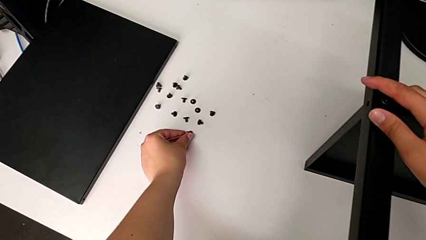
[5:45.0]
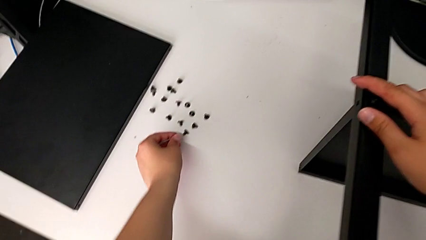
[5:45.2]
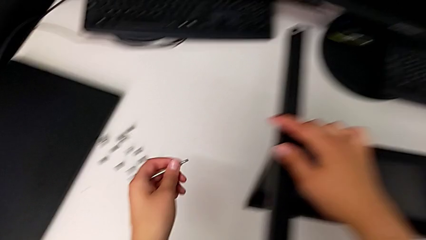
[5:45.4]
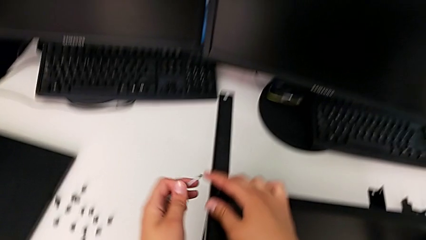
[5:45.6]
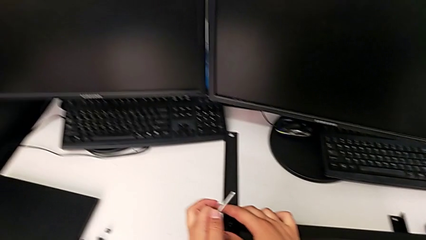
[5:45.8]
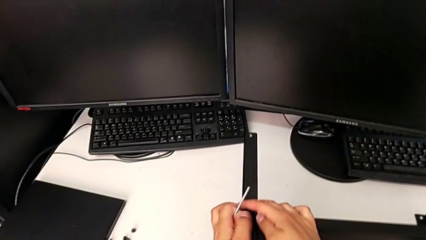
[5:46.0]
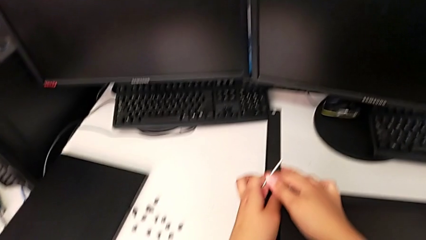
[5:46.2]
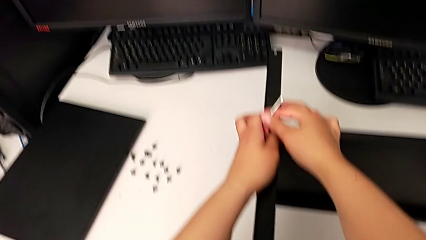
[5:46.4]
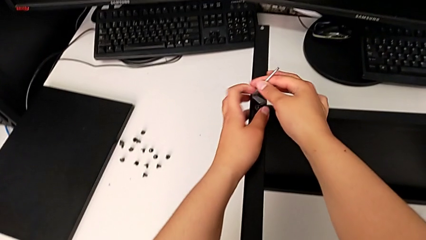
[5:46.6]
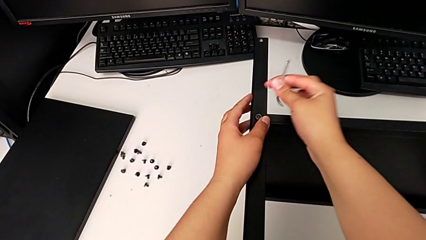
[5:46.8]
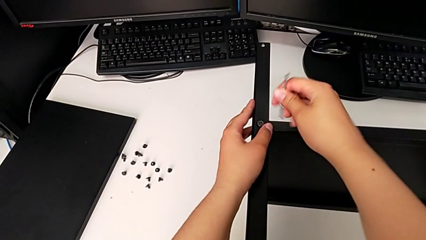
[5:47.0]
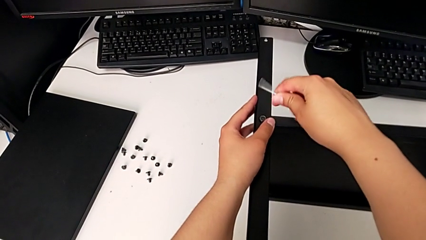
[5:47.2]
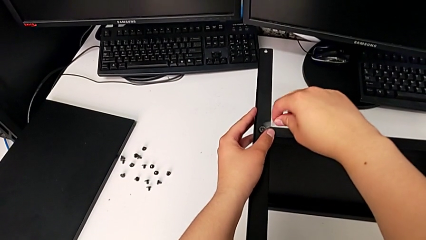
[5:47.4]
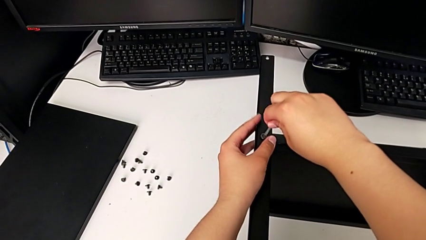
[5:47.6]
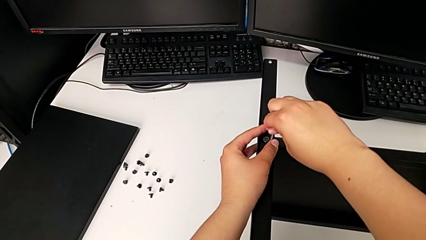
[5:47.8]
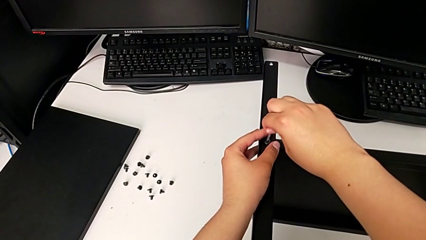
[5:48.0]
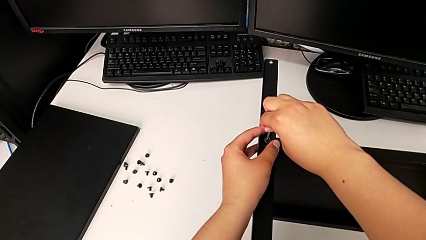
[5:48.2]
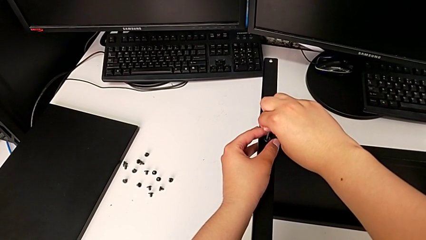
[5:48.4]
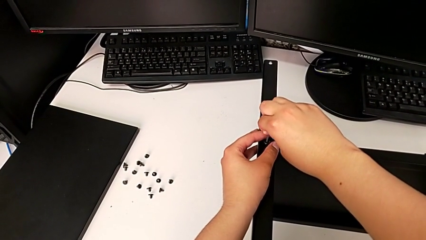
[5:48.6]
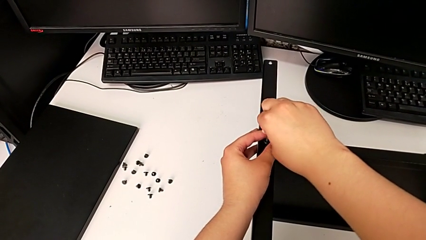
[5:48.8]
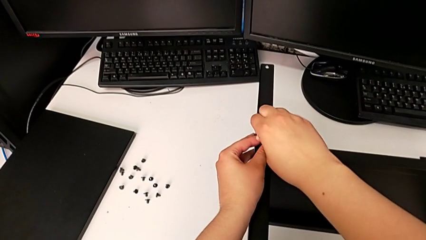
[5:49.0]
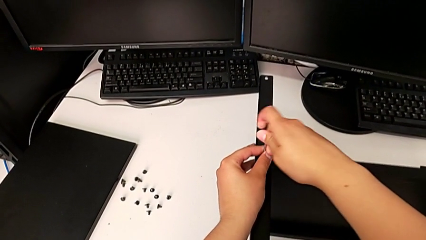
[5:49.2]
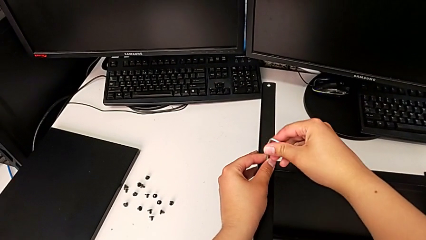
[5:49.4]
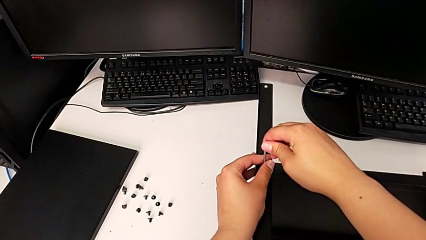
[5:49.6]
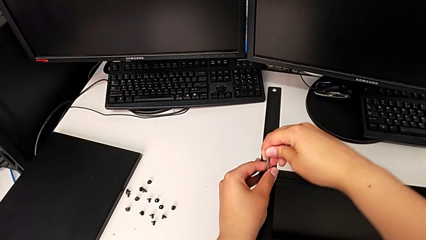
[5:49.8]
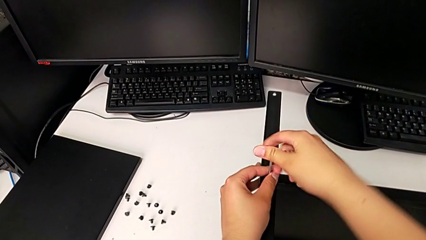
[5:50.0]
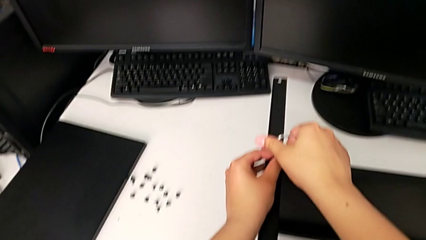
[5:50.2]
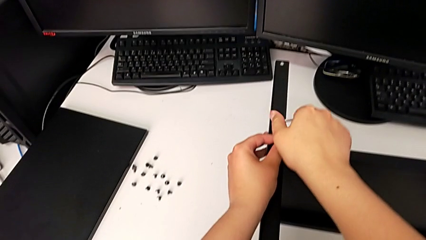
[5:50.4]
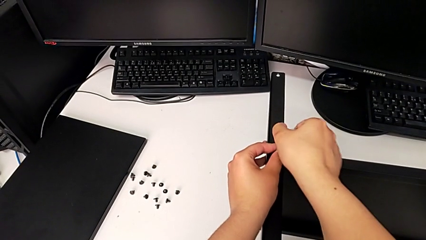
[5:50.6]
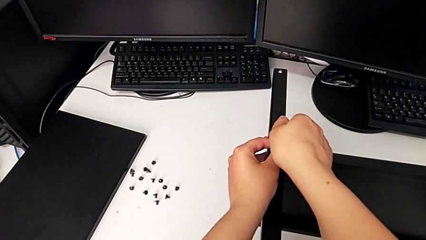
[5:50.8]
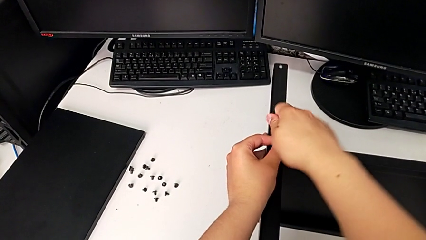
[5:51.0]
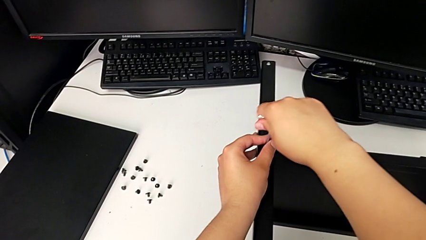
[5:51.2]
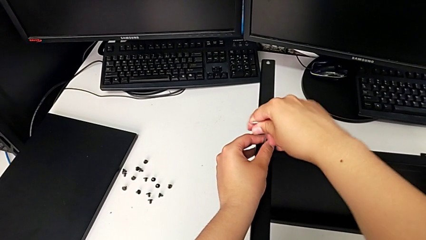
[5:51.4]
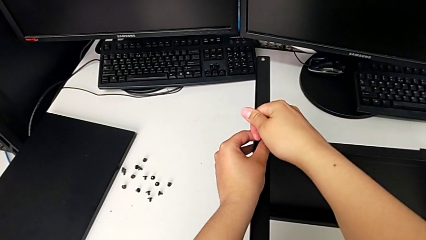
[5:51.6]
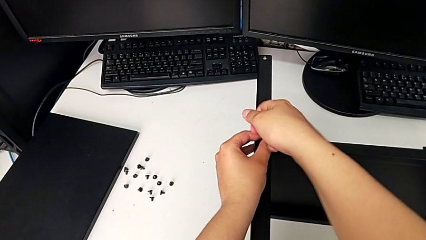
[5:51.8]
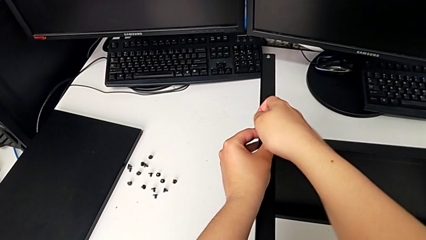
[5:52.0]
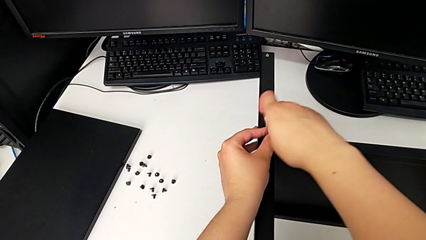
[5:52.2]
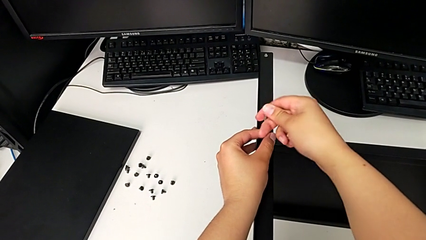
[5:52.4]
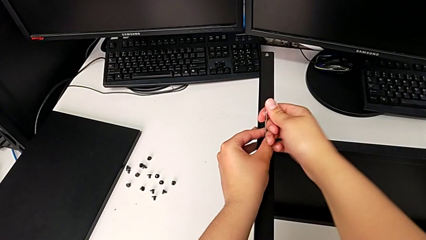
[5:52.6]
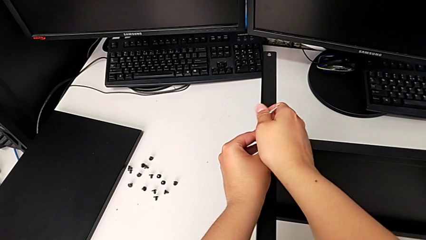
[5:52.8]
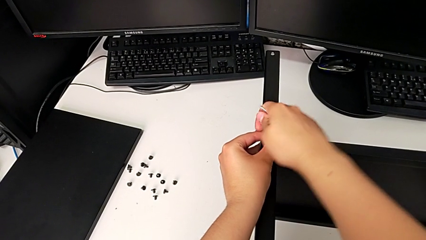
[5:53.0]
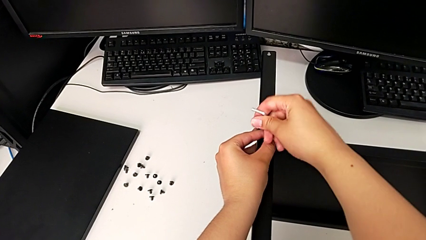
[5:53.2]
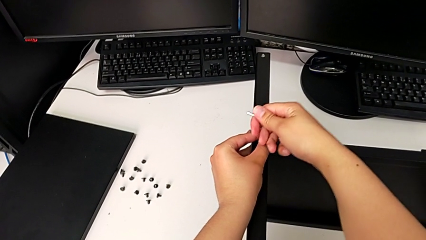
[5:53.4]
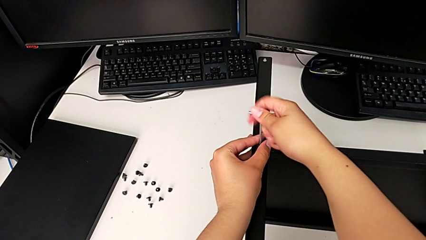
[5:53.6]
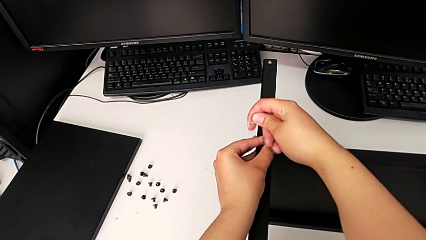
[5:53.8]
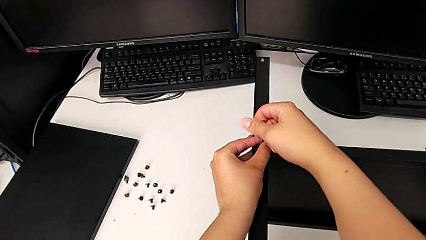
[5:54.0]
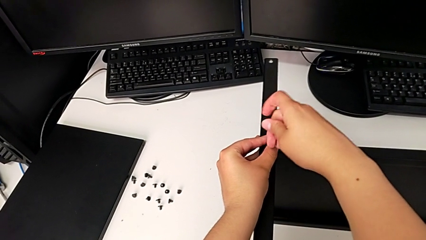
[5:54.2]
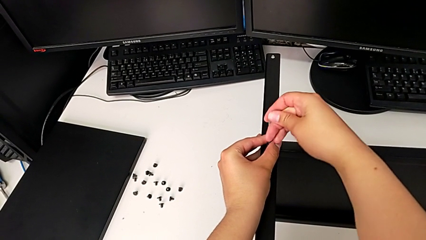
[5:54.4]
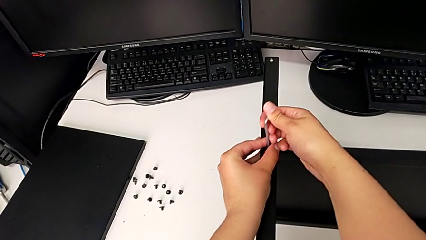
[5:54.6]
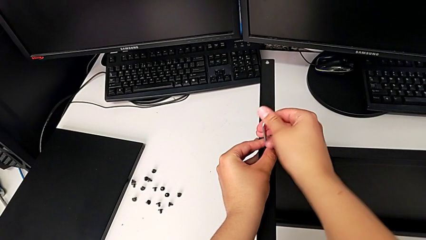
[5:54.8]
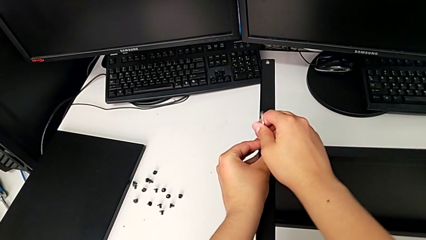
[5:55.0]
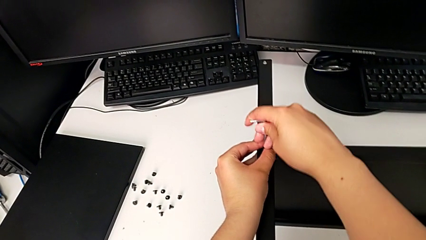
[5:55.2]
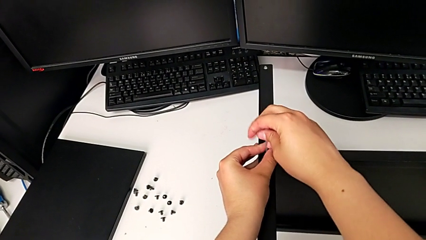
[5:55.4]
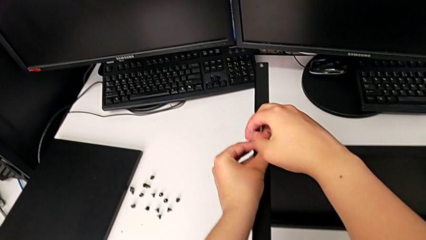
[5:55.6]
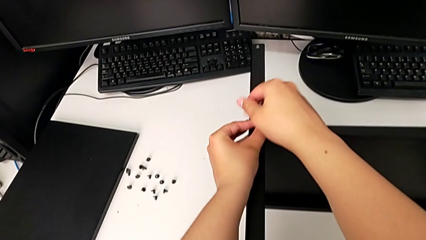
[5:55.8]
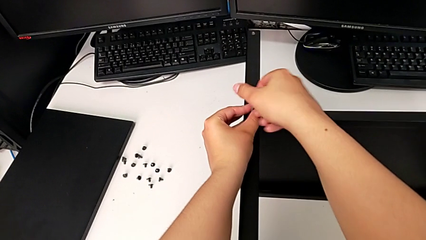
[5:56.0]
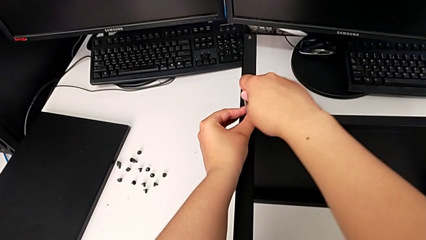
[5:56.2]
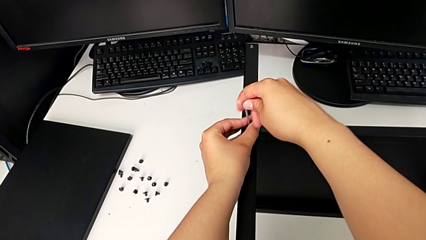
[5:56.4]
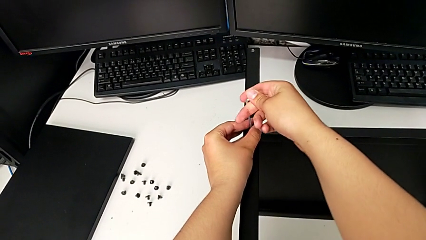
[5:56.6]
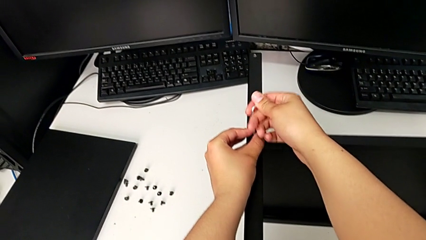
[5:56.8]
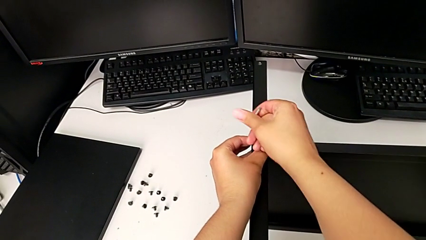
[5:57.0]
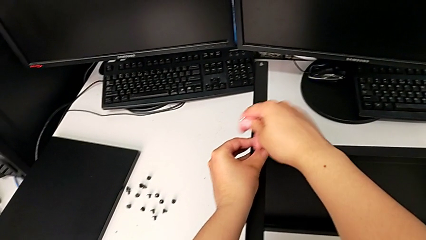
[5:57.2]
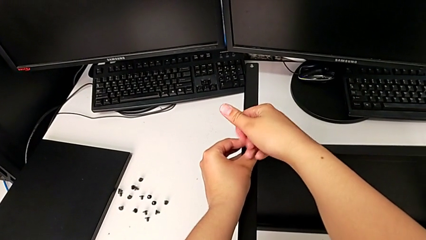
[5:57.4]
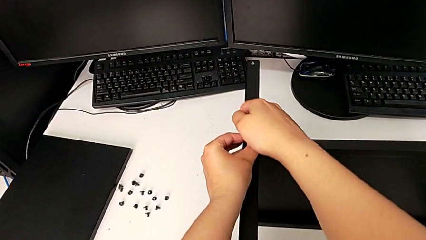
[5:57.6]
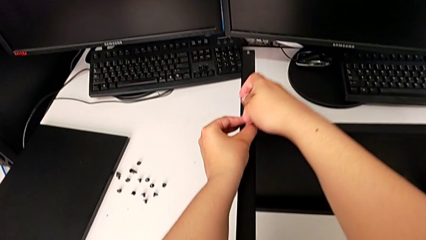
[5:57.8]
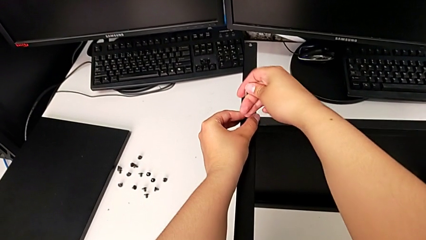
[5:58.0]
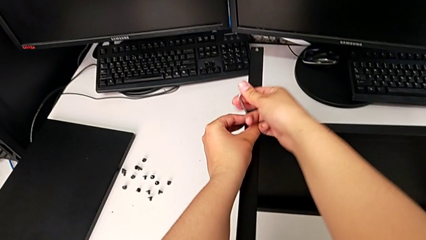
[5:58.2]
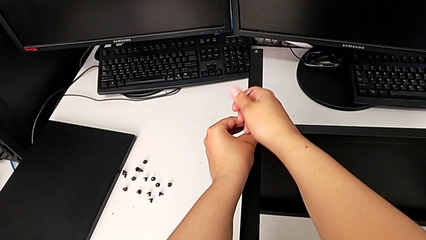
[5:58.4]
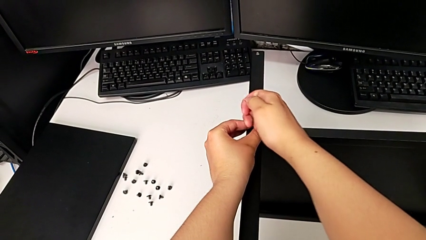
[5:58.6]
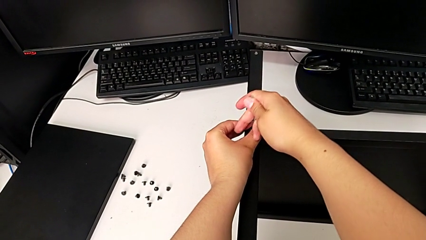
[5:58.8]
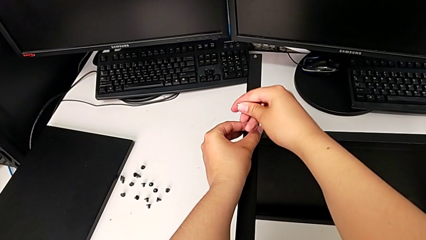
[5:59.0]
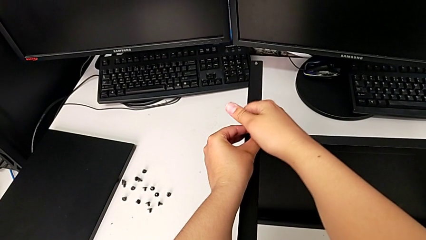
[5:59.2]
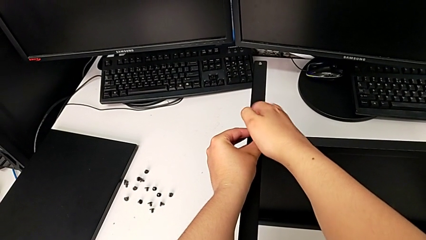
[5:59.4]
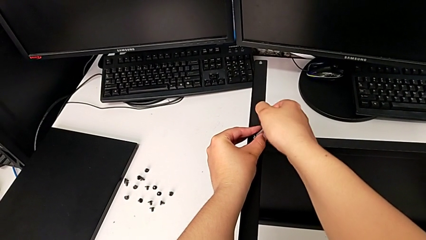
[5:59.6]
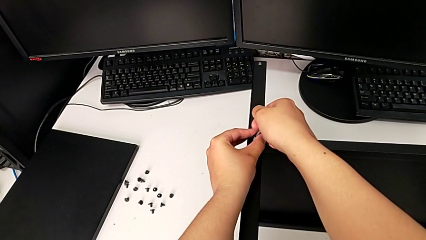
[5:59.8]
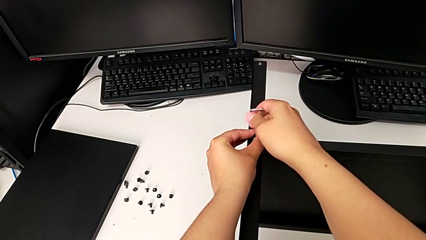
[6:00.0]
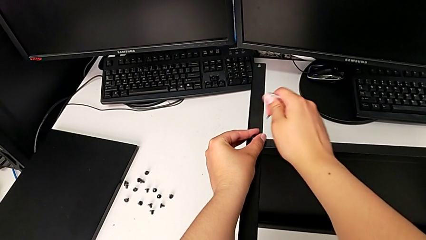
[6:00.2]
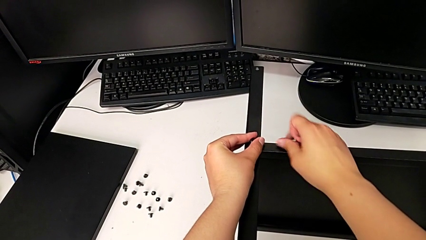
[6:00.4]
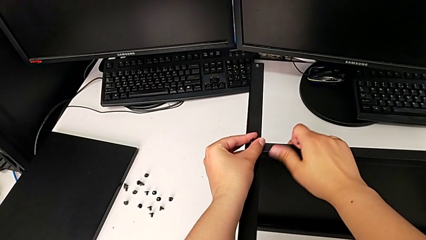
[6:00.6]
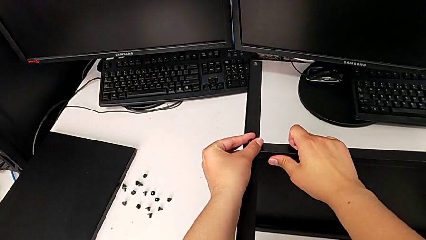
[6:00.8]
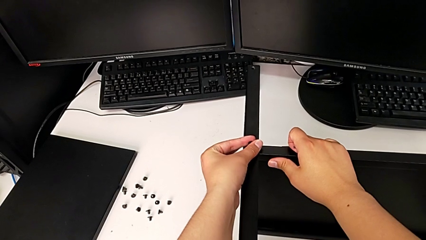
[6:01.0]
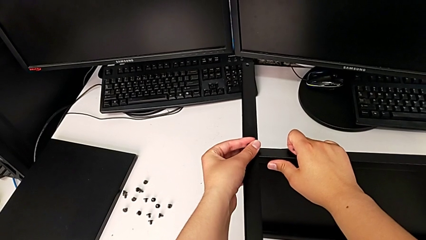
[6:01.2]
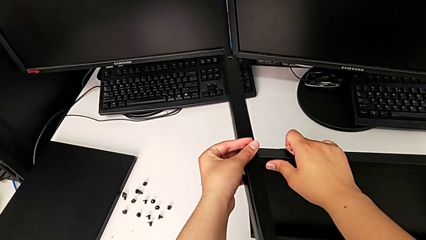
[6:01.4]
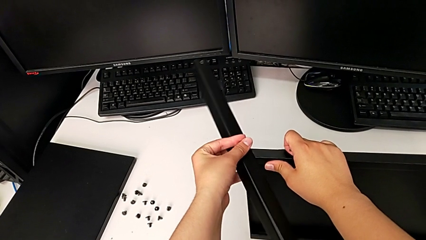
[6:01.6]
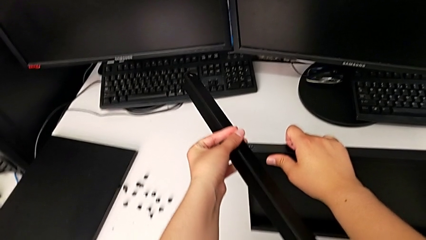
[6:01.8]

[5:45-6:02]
The camera wearer is disassembling the fourth leg of the shelf. They grab the Allen wrench, insert it, unscrew the hex socket head, withdraw the Allen wrench, disassemble the hex socket head with the left hand, disassemble the leg with the left hand and disassemble the tray with the right hand.
